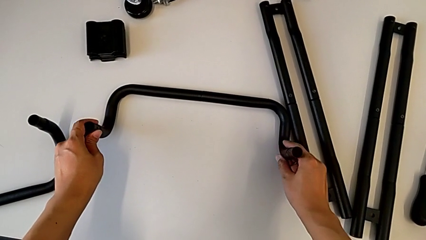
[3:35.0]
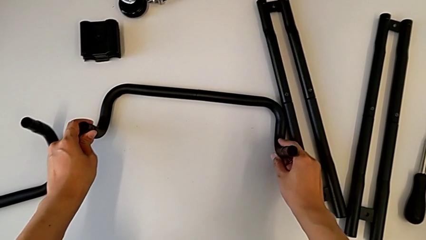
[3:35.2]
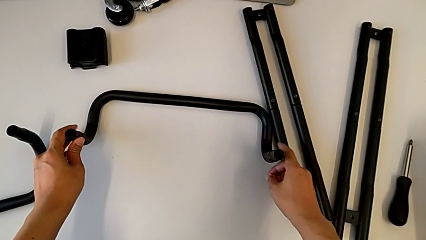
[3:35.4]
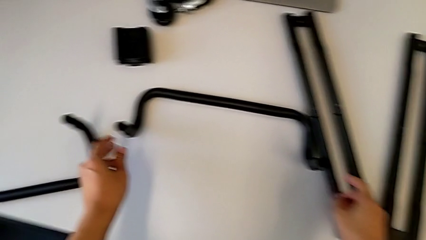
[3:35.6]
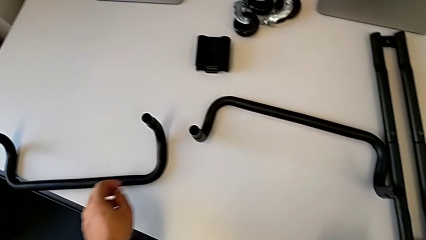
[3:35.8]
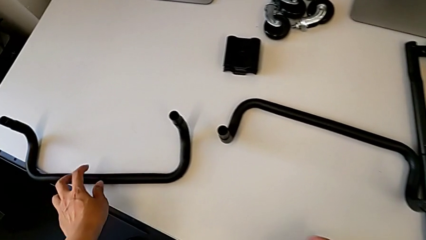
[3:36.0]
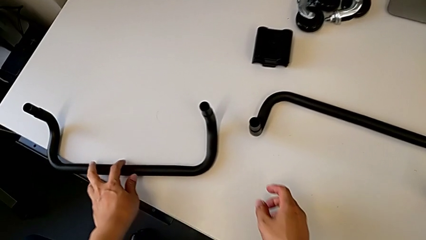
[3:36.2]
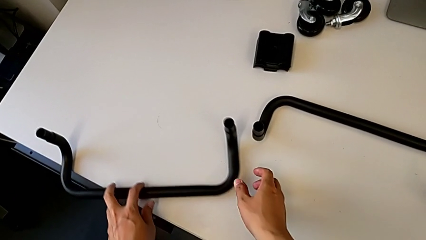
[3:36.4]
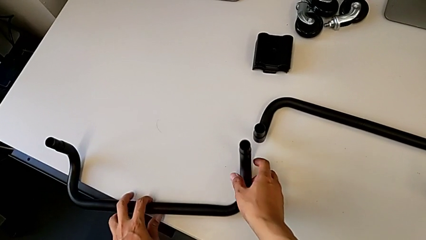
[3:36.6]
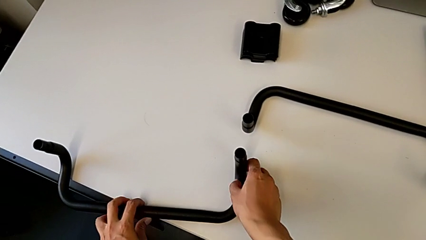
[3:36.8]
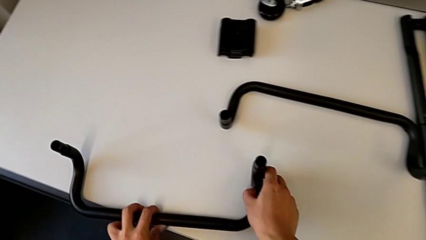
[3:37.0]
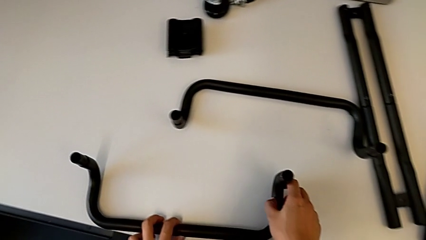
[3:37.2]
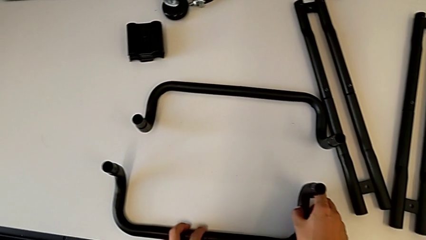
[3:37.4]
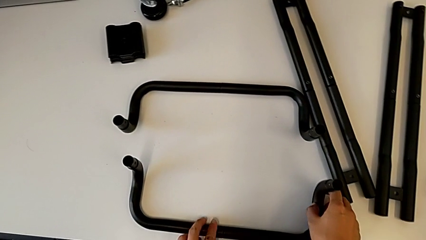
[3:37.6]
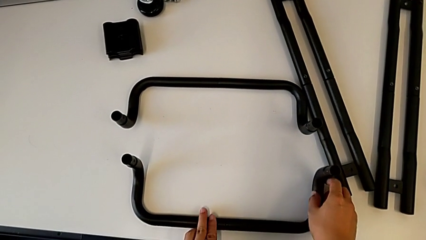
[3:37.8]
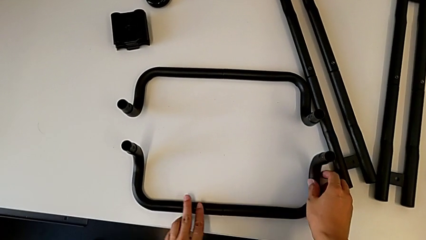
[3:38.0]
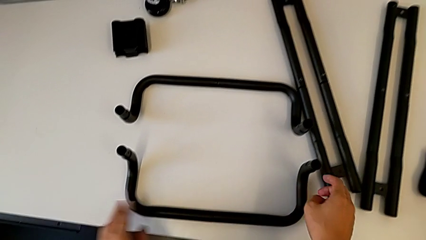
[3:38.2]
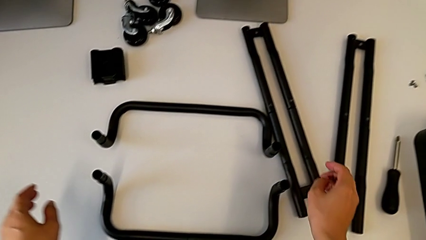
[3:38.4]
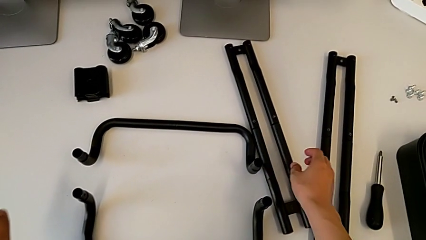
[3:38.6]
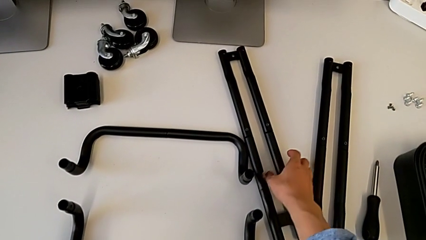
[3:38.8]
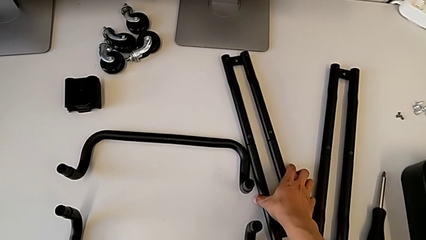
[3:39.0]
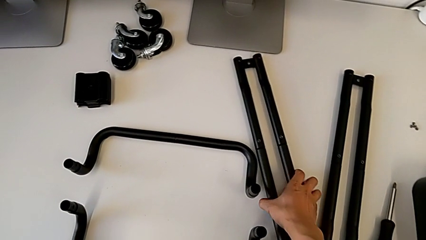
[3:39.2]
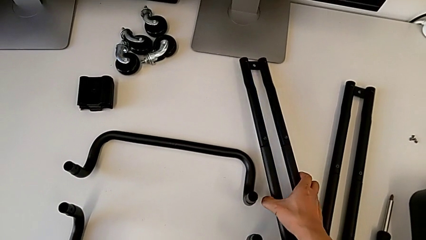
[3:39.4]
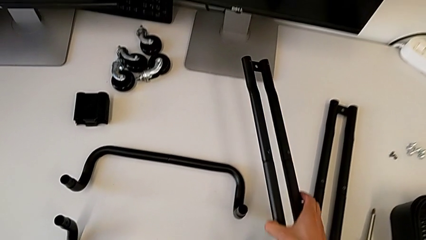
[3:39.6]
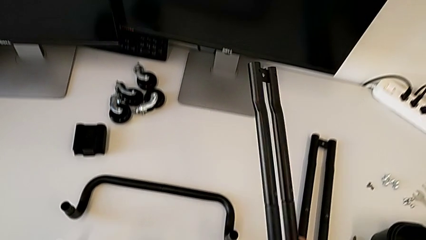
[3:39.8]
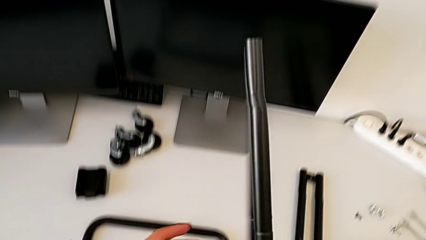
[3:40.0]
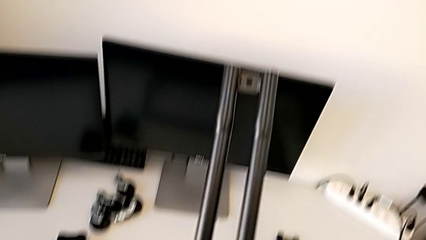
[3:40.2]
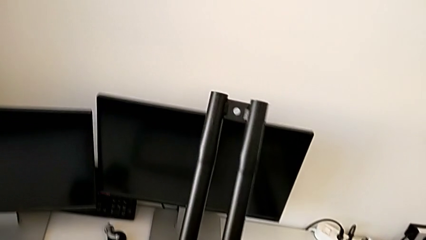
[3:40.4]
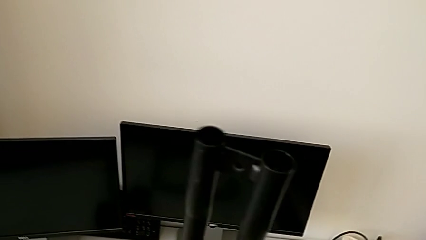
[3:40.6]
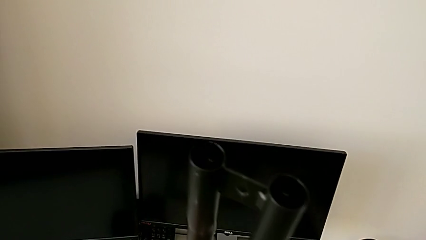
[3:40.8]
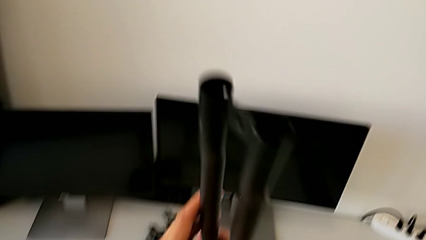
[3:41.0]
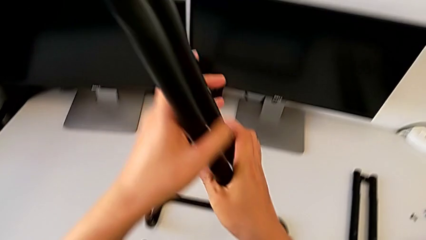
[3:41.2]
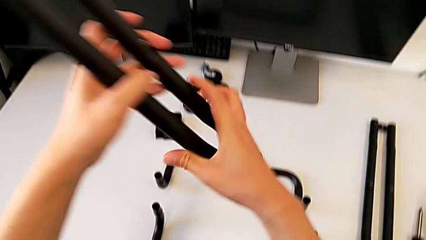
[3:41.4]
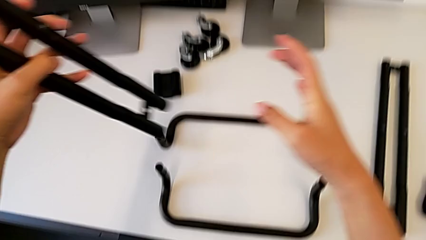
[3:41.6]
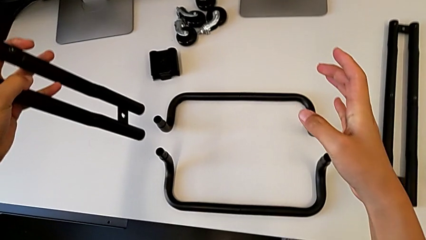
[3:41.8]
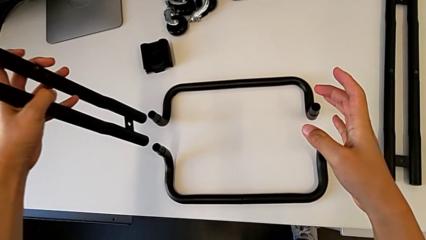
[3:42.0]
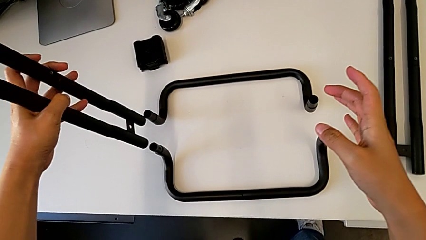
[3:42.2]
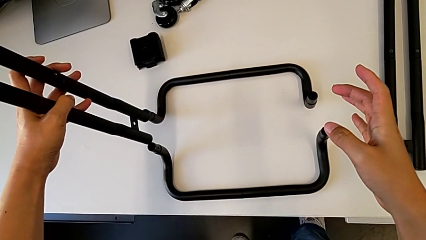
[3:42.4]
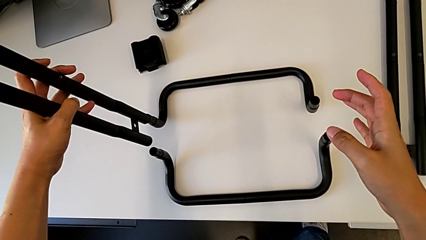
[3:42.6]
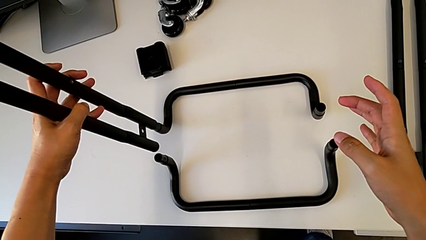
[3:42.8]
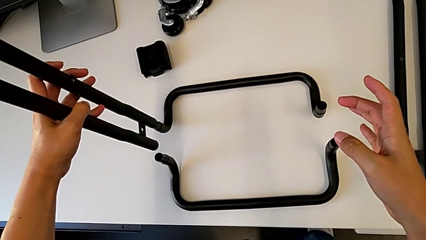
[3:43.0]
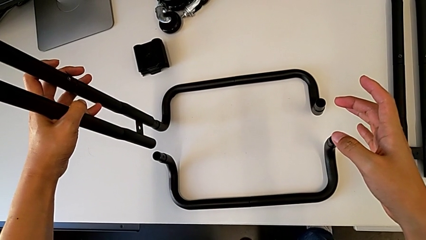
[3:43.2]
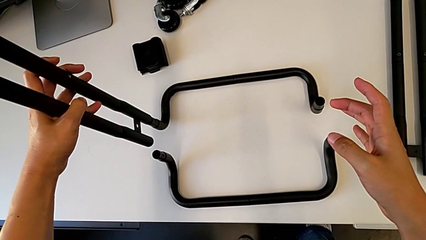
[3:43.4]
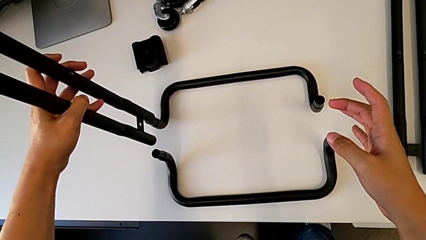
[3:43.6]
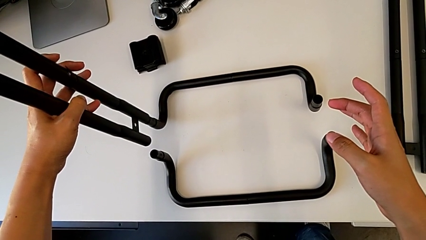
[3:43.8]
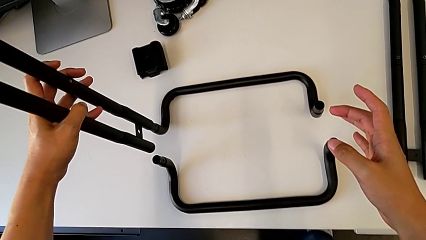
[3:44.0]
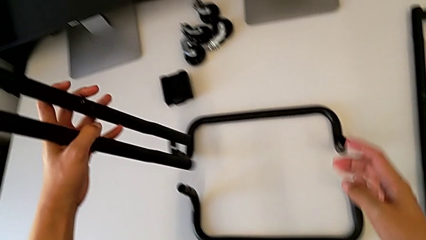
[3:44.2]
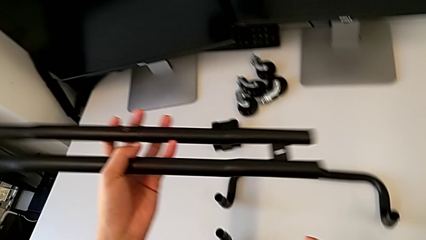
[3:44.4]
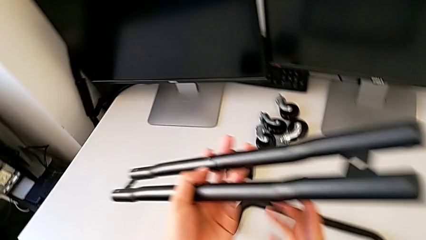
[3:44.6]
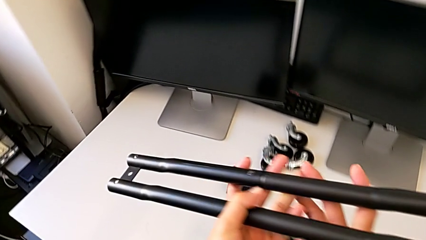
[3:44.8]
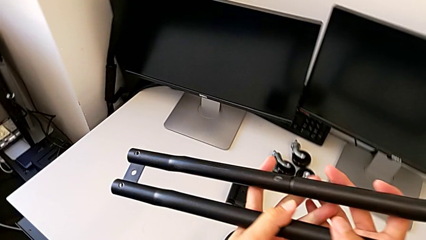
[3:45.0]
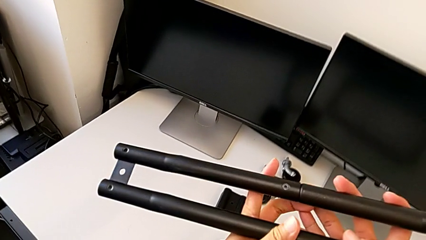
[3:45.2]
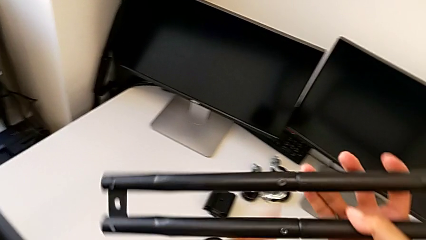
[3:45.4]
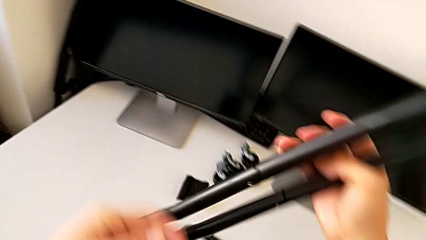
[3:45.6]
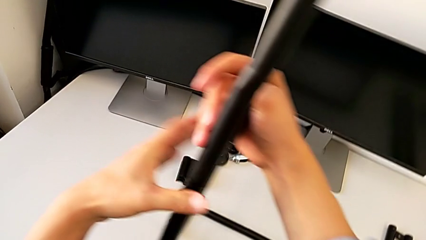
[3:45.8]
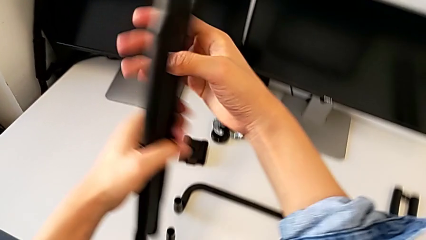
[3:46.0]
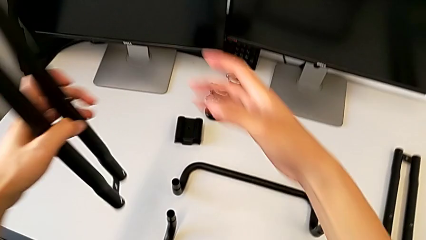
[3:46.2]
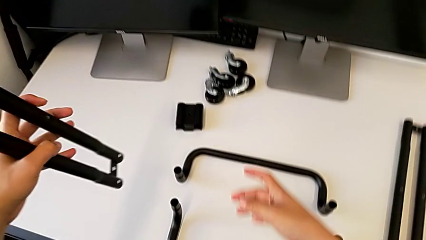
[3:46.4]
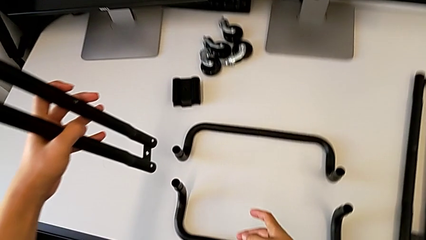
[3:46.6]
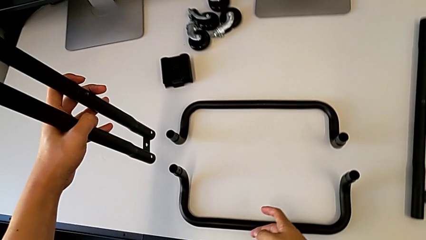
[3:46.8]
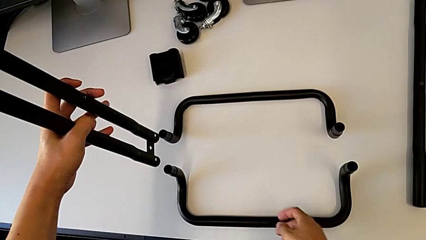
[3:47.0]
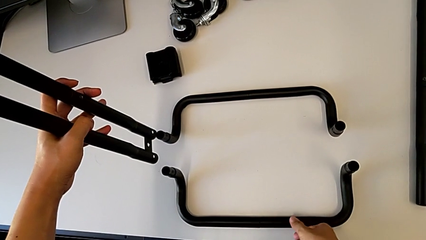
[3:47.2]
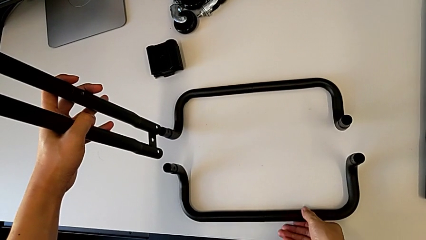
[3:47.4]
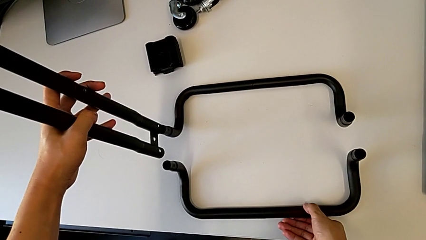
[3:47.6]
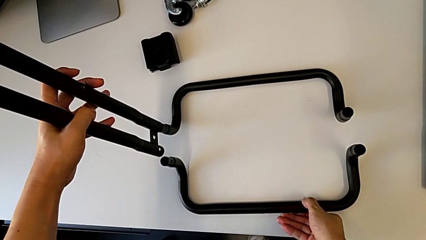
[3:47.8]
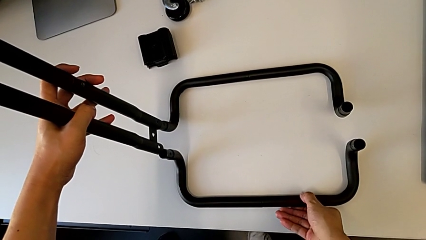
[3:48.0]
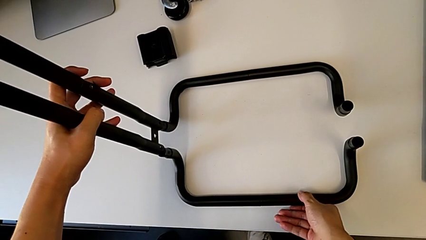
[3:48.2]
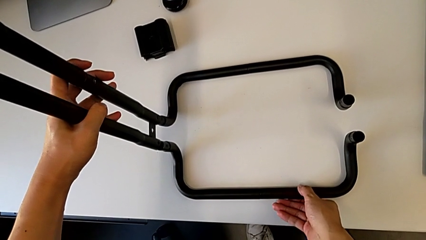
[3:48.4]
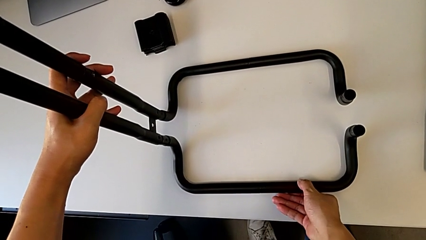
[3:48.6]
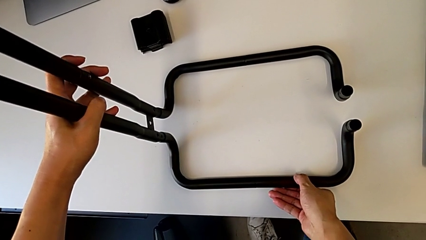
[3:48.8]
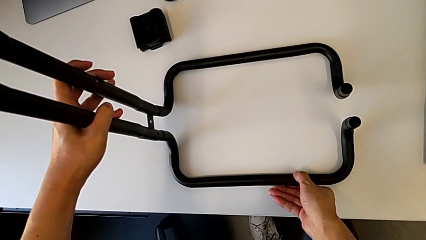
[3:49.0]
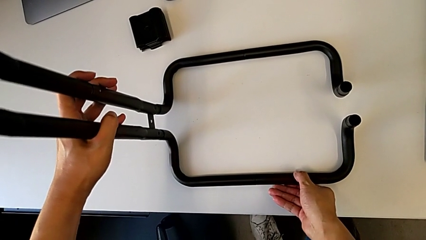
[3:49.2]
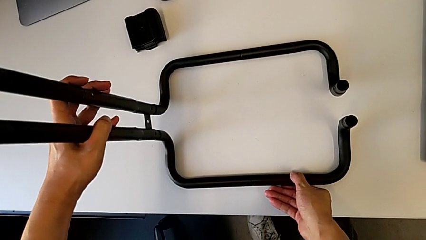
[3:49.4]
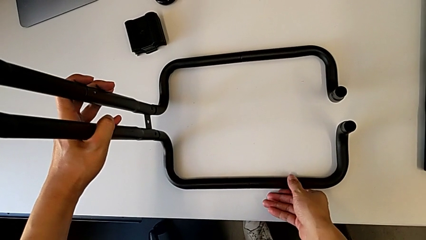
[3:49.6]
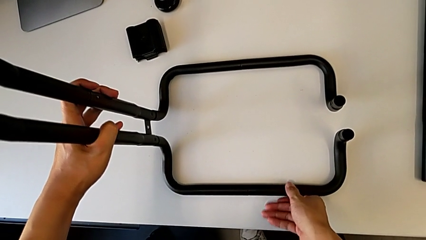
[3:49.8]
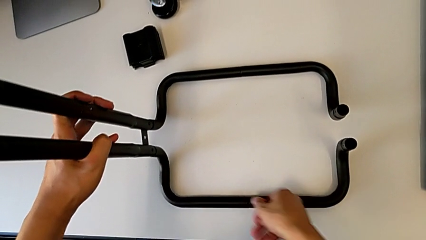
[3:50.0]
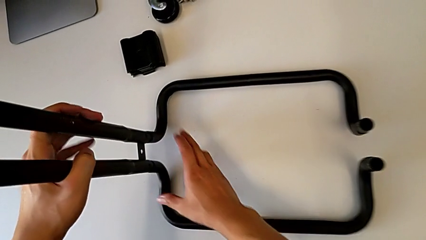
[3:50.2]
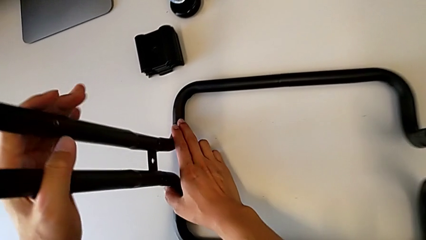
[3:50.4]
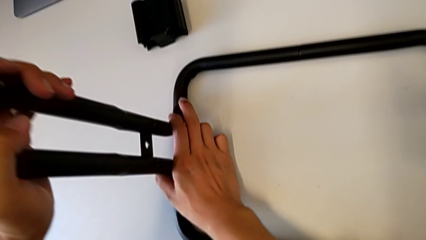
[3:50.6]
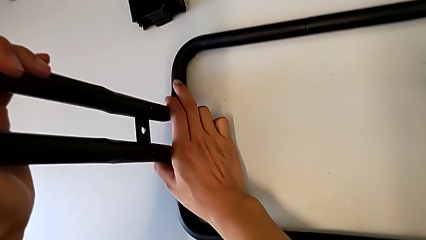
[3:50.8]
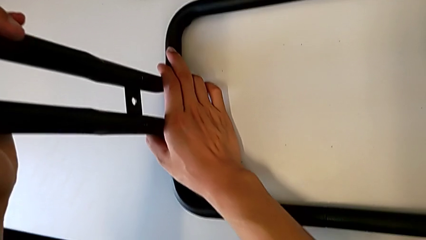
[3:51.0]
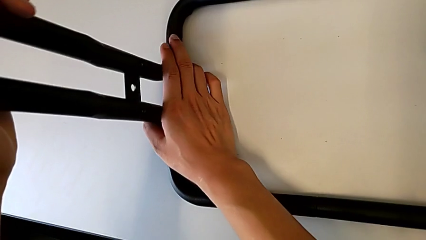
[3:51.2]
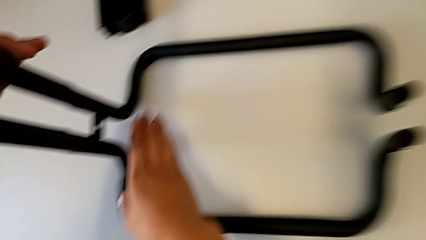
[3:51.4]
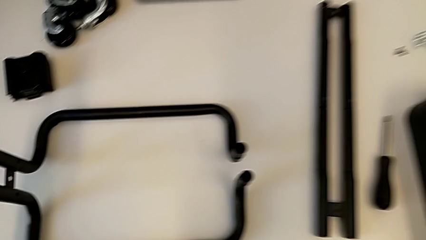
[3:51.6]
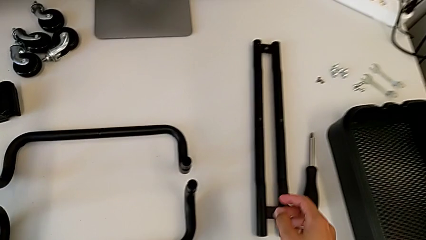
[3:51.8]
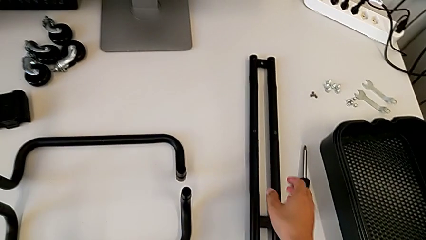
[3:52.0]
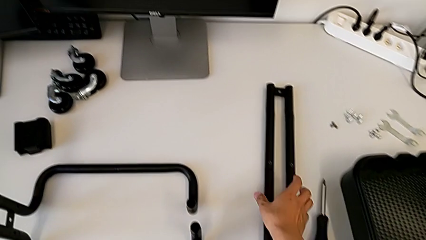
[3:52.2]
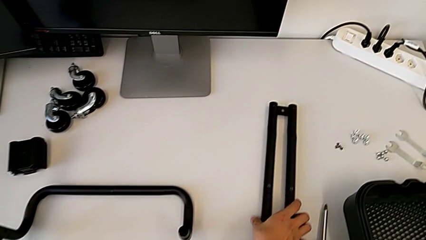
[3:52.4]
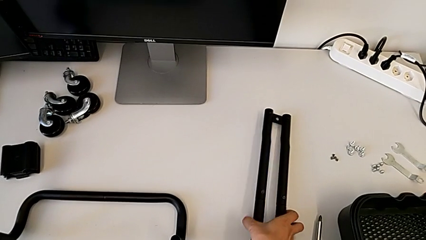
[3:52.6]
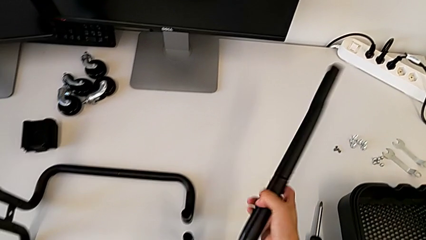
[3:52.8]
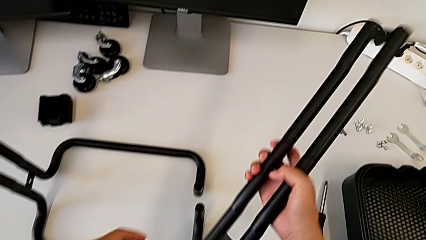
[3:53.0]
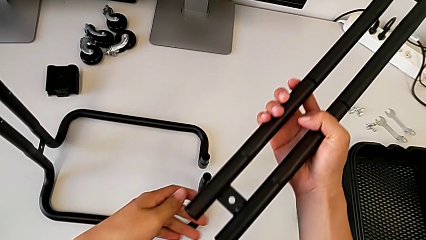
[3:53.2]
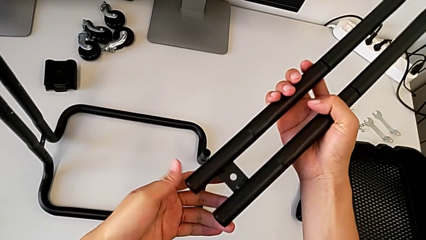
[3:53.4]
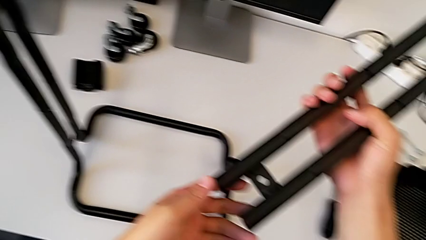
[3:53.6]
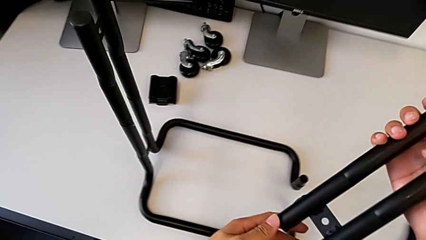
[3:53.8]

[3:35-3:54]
The camera wearer is assembling the base frames and side bars. They wrongly assemble the half frame and grab the second leg.
